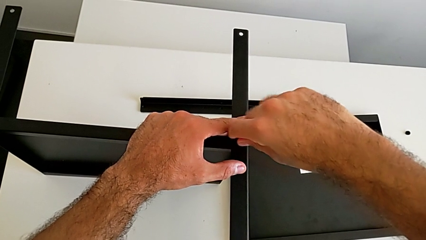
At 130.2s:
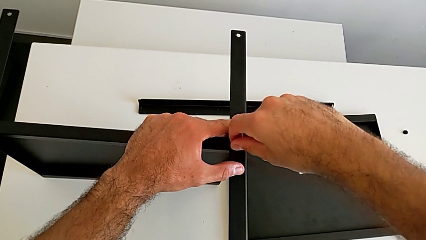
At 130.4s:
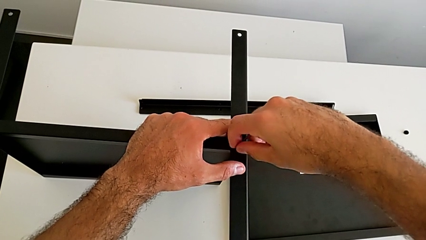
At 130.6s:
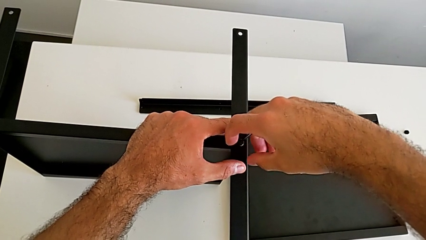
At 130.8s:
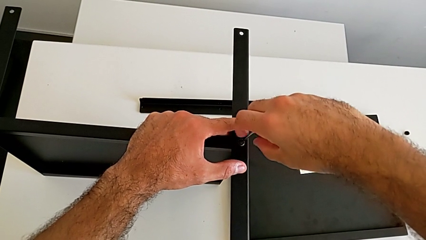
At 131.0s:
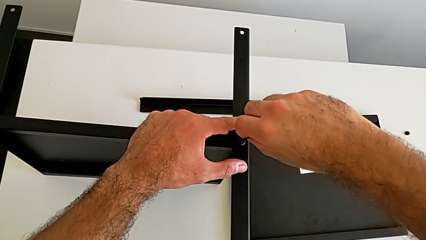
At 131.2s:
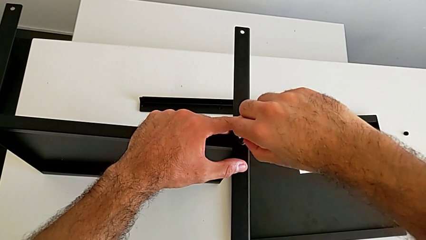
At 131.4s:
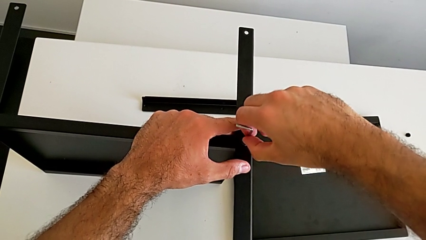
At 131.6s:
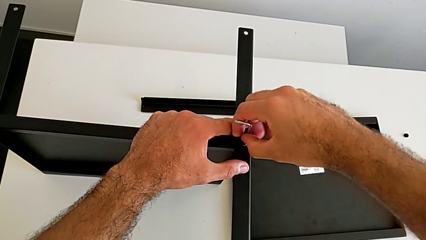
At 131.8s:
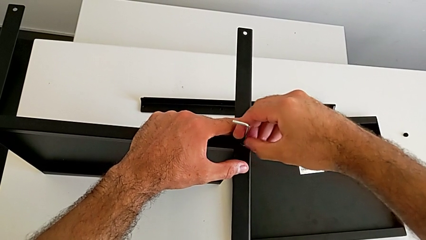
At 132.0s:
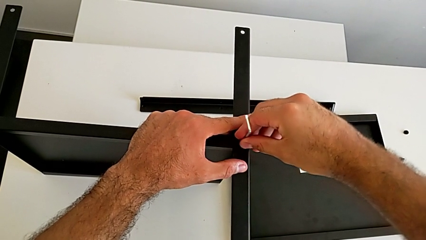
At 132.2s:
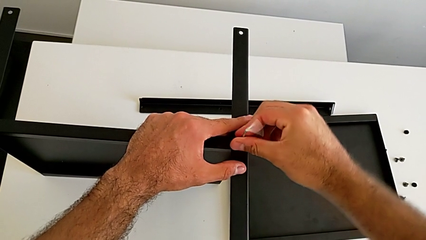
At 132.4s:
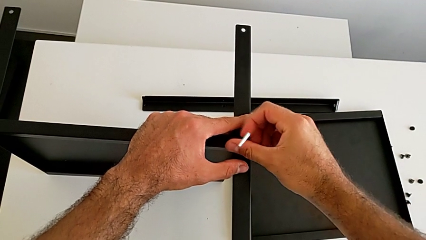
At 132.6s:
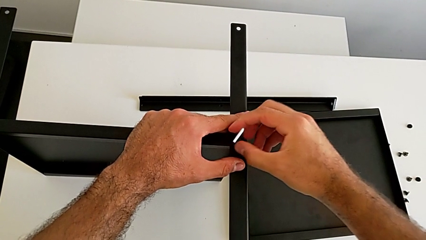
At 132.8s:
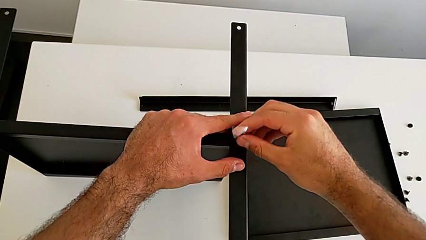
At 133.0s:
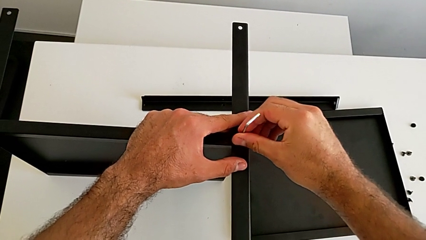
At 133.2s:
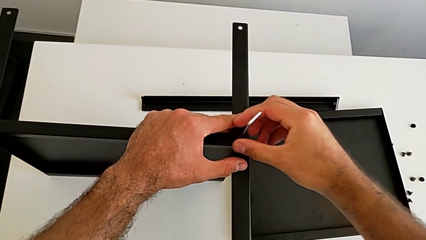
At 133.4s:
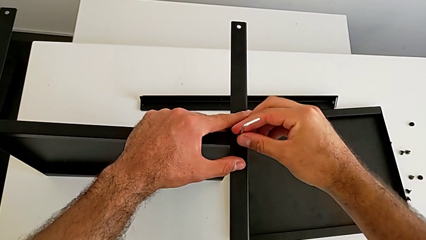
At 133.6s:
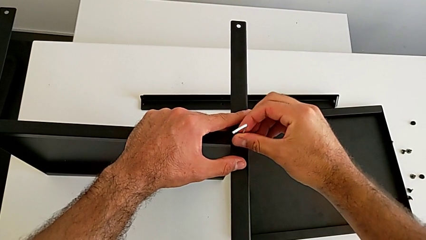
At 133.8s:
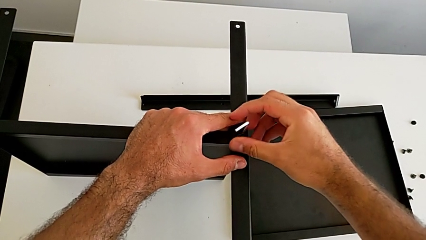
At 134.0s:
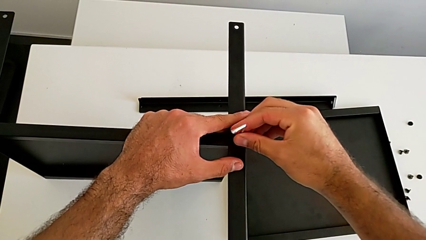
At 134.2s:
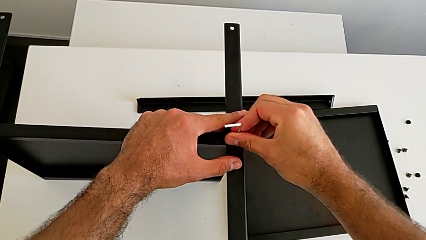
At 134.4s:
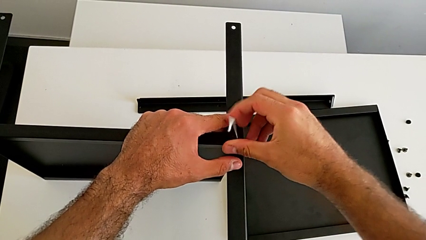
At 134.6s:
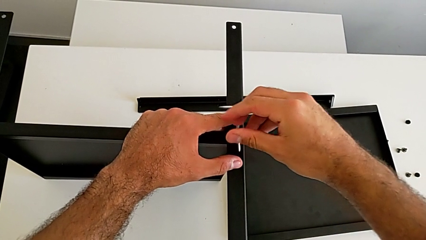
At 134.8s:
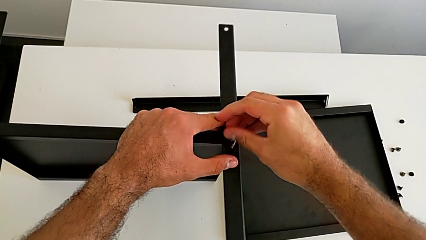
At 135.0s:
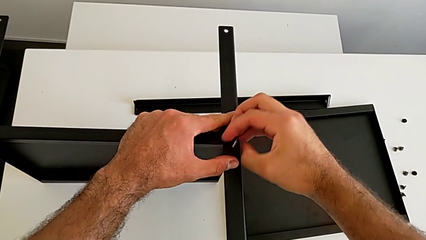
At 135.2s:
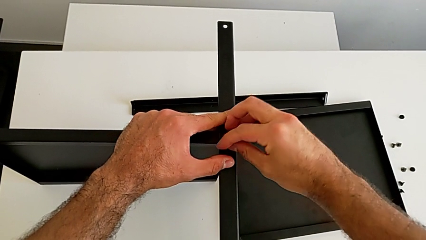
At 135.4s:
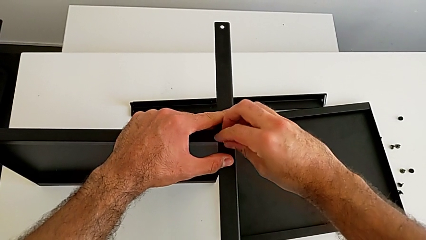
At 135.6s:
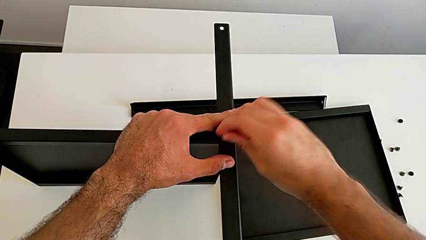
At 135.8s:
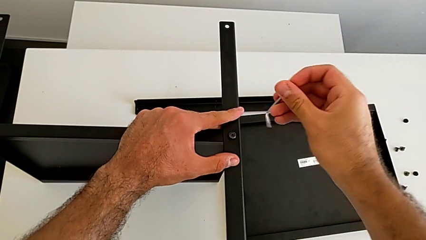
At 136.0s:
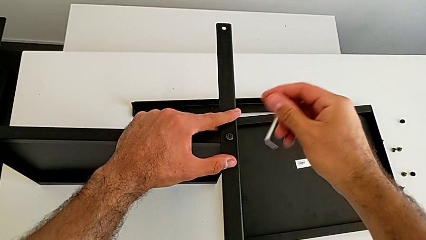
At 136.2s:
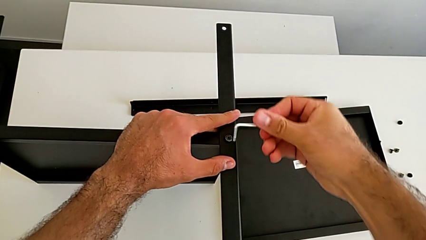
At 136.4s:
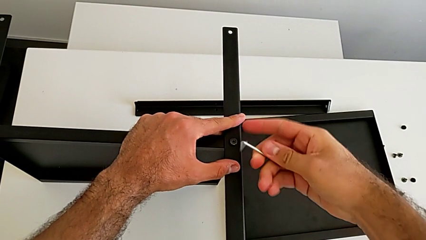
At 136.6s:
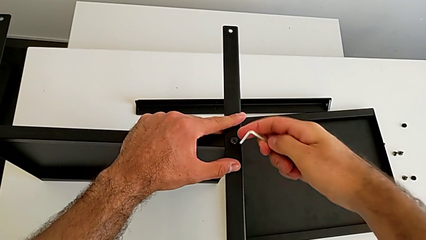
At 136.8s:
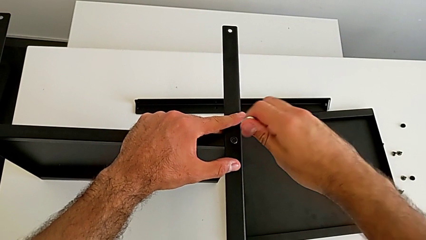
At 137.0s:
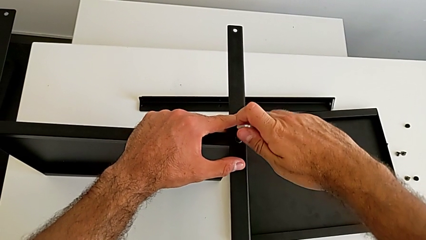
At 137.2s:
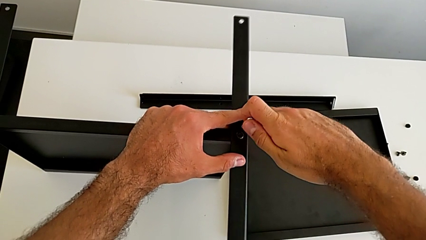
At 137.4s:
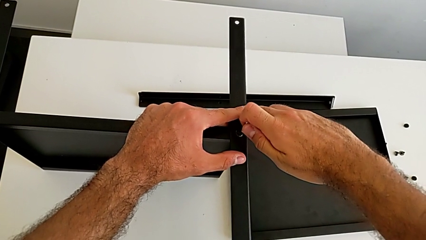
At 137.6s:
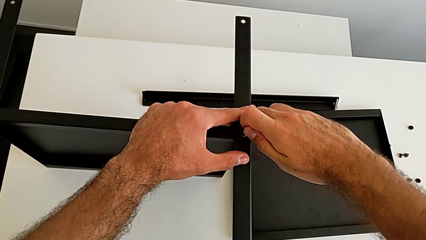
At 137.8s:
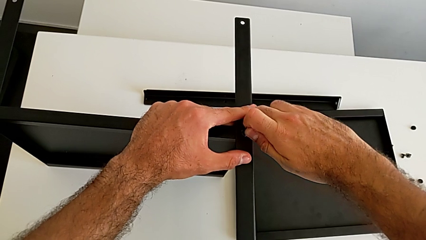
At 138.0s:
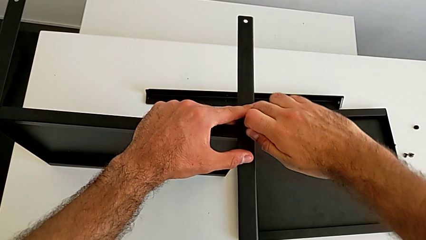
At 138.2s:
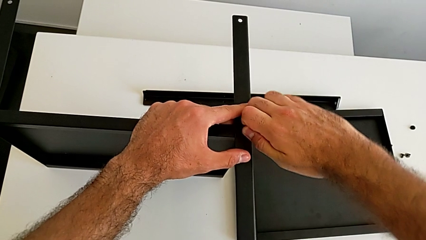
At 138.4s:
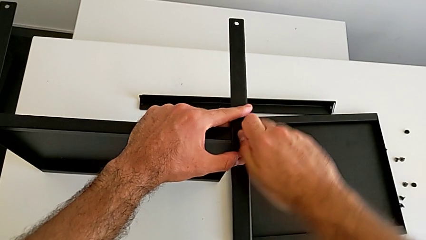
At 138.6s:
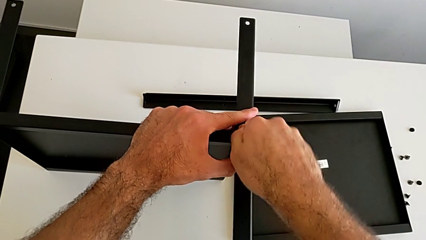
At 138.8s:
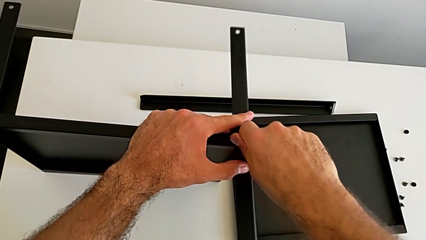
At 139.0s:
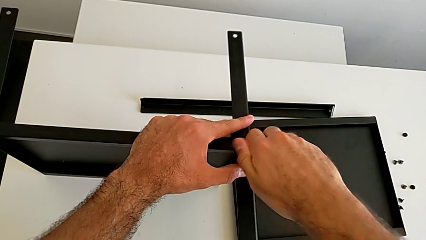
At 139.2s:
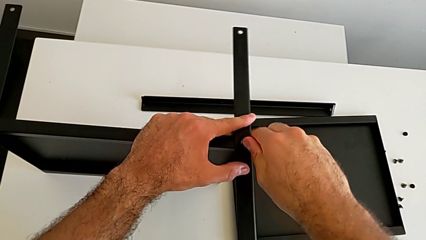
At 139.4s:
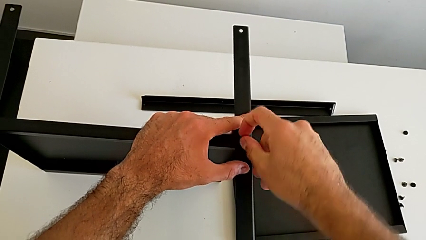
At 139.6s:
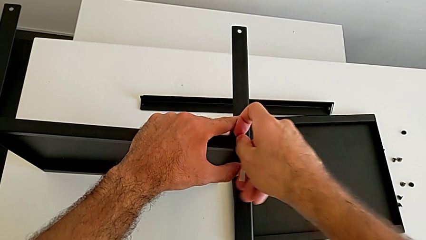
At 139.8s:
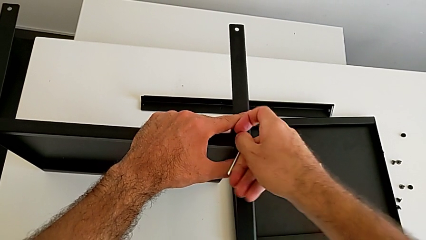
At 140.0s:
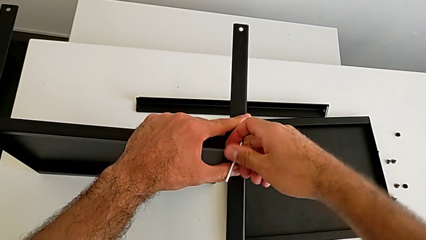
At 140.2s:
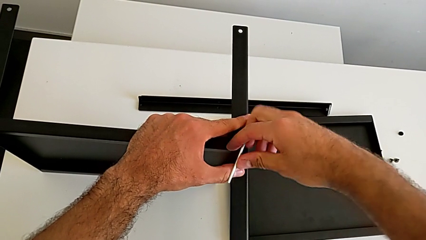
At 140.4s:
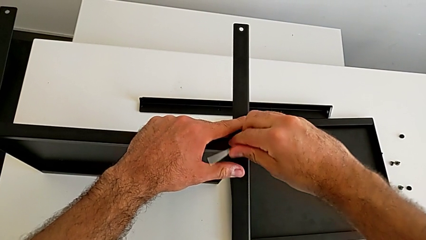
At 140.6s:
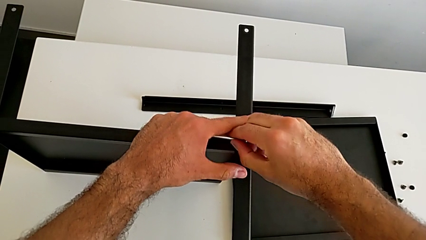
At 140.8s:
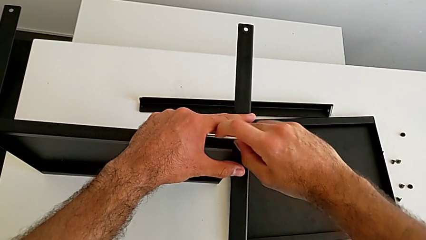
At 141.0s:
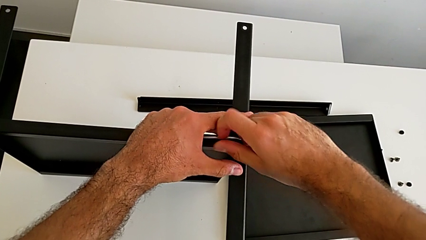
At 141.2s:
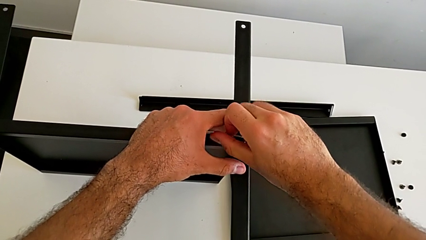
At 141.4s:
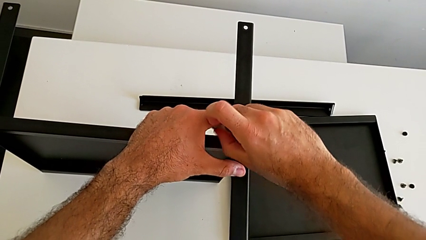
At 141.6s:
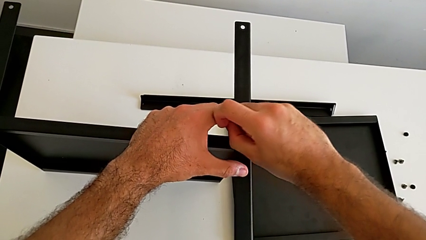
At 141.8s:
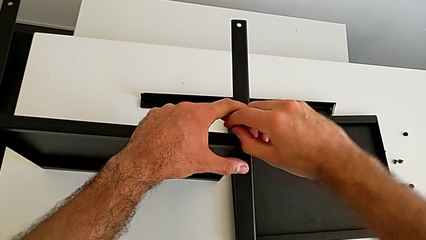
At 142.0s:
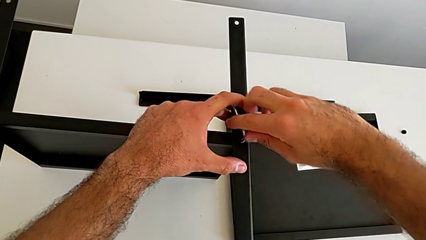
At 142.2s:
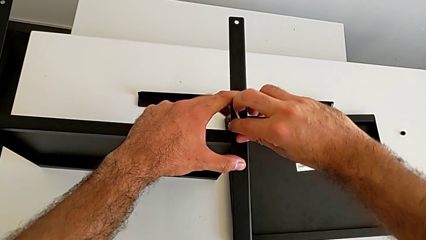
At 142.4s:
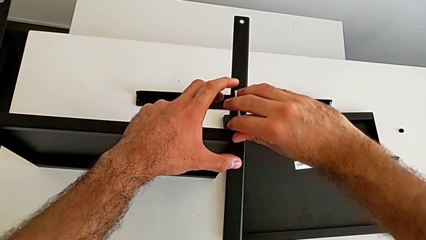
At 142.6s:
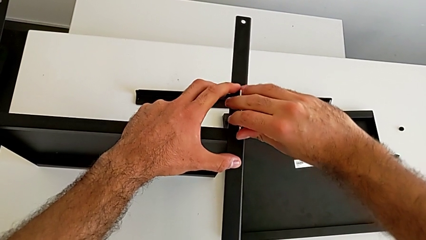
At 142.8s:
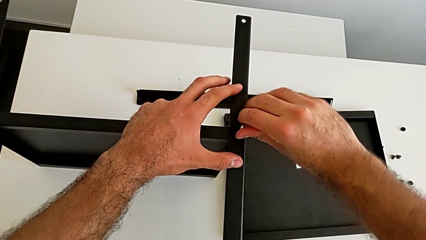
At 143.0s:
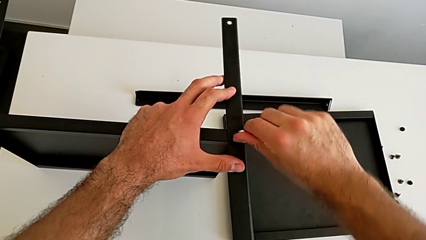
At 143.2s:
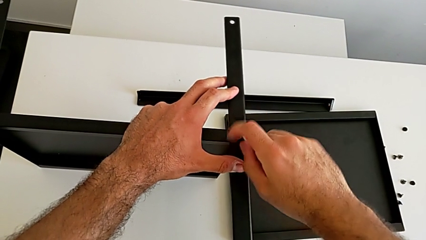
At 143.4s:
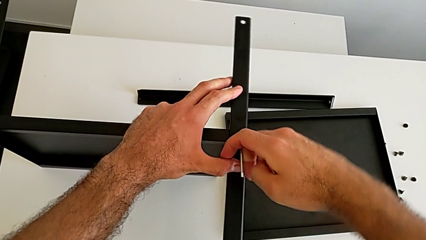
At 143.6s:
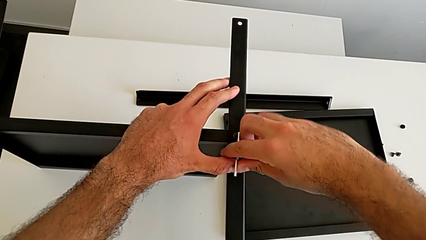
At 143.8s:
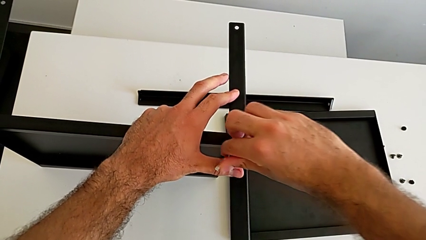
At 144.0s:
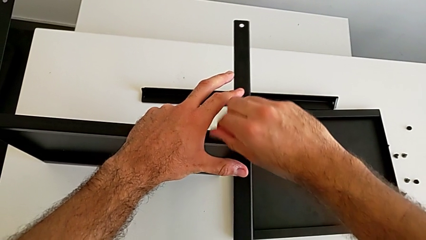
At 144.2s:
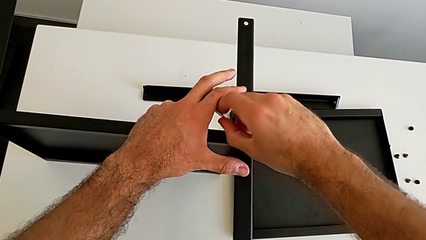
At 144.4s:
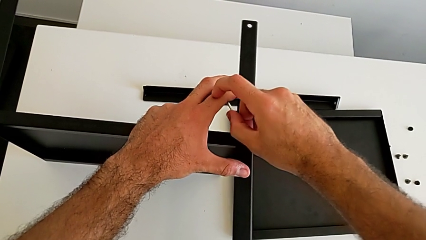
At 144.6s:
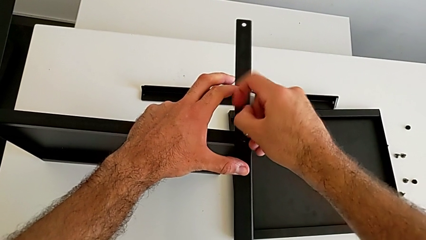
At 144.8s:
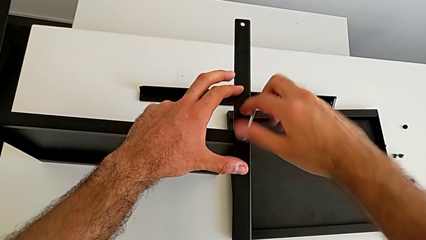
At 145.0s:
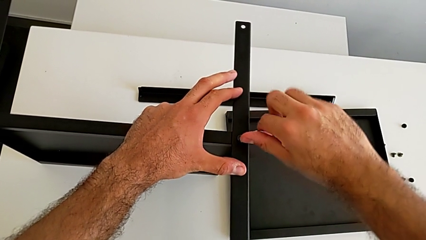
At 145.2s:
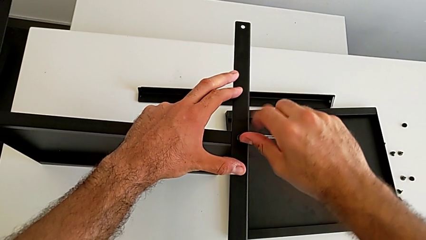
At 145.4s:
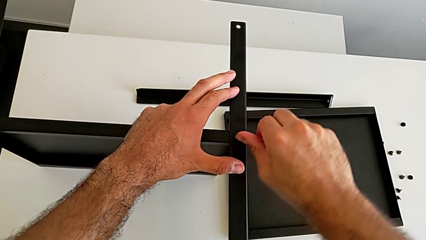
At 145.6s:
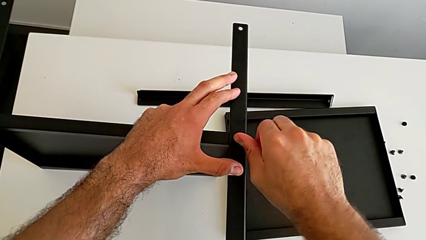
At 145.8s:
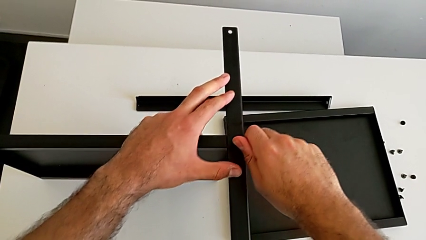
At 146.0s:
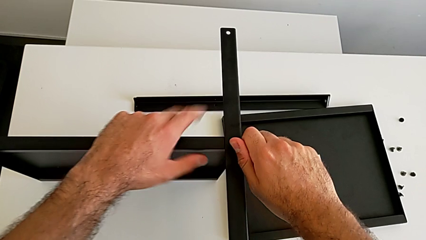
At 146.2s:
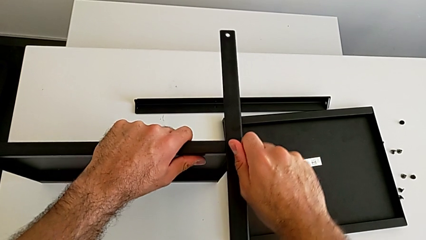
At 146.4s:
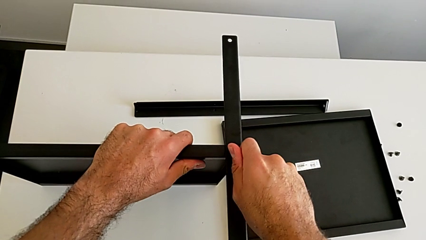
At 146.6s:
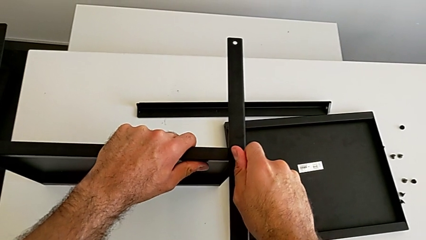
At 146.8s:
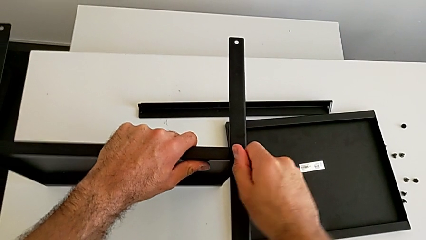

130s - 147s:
The camera wearer is screwing the first leg onto the tray. They keep screwing the hex socket head, wrongly drop the Allen wrench, accidentally slipping the wrench, grab it, insert it and screw the hex socket head.
